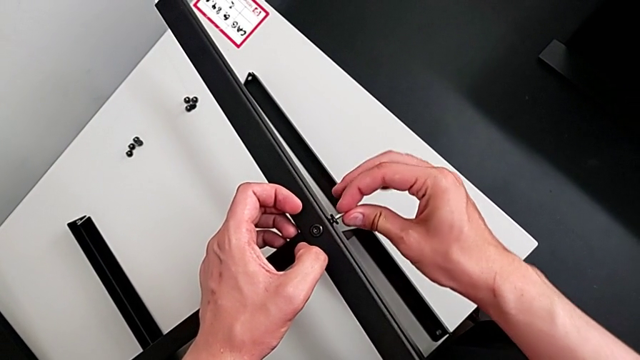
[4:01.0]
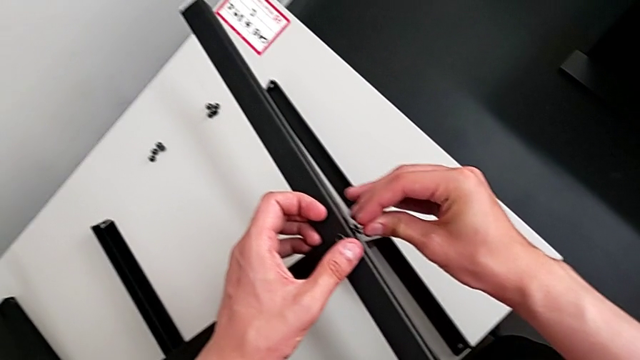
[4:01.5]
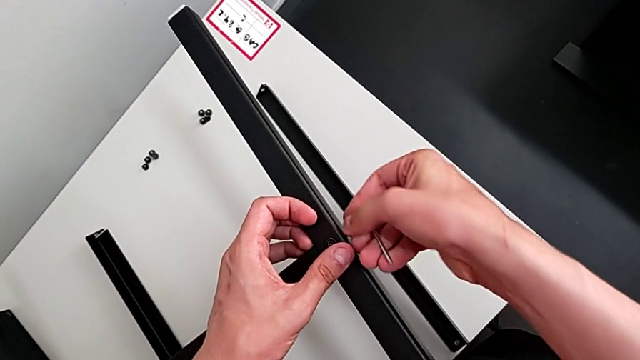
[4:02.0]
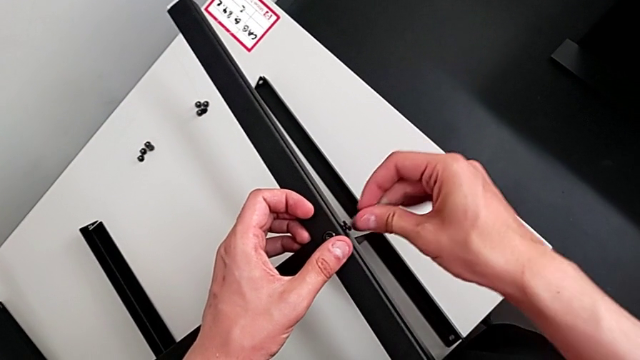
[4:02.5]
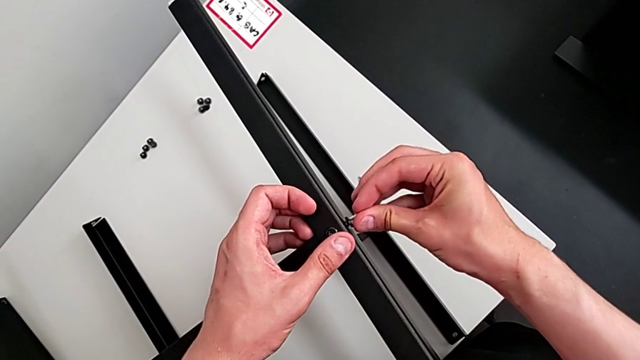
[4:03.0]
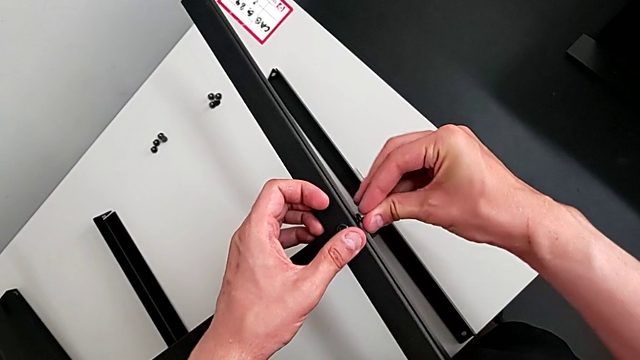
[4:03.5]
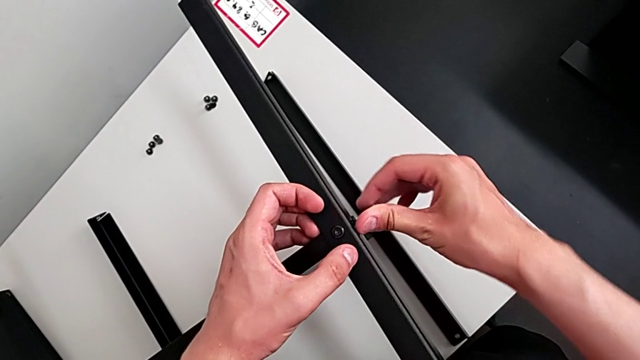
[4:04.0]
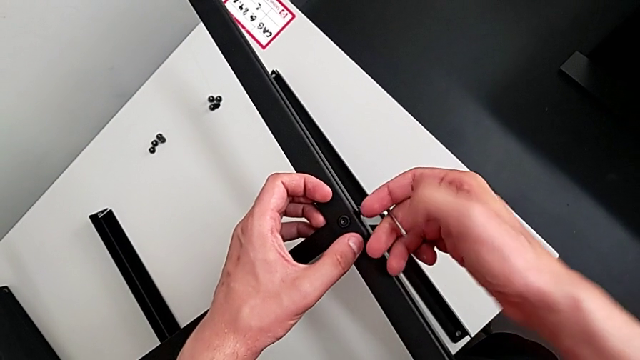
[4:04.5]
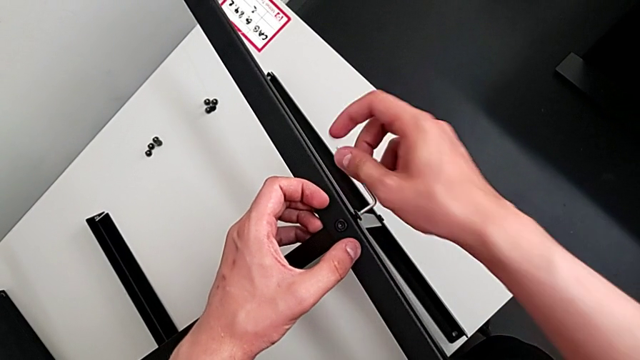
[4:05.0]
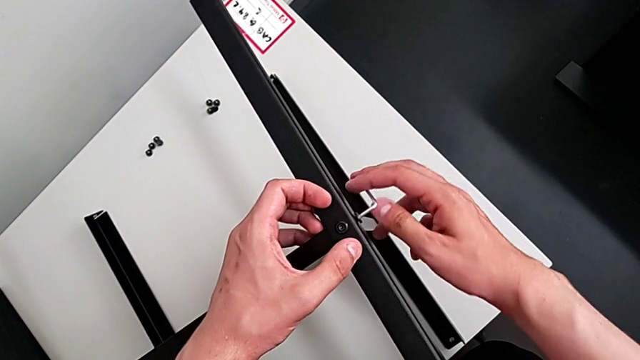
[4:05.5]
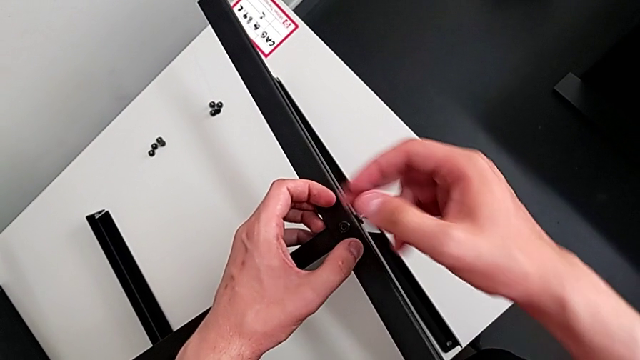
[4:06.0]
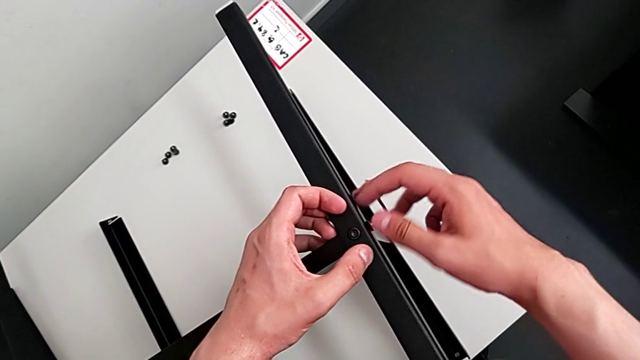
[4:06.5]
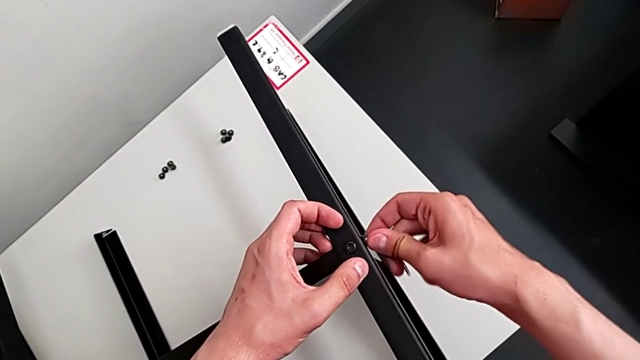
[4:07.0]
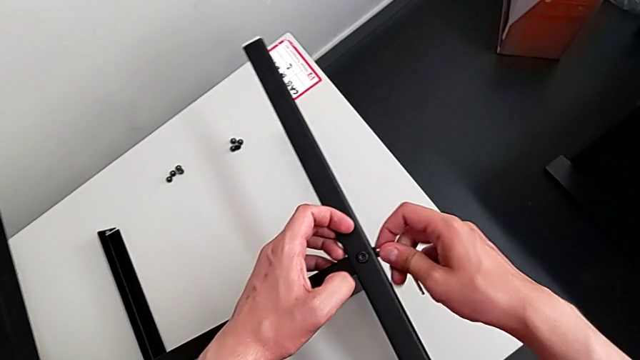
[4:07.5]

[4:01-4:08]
The camera wearer is assembling the table with the furniture. They screw the hex socket head and withdraw the Allen wrench.

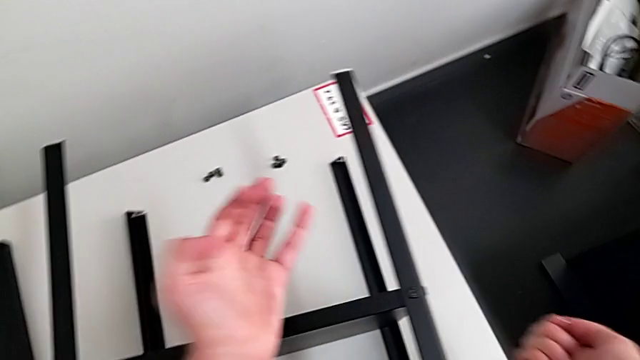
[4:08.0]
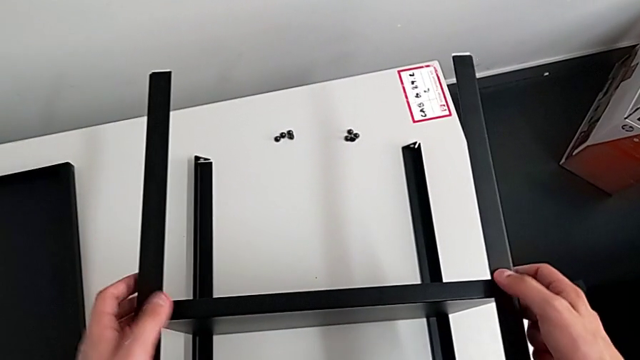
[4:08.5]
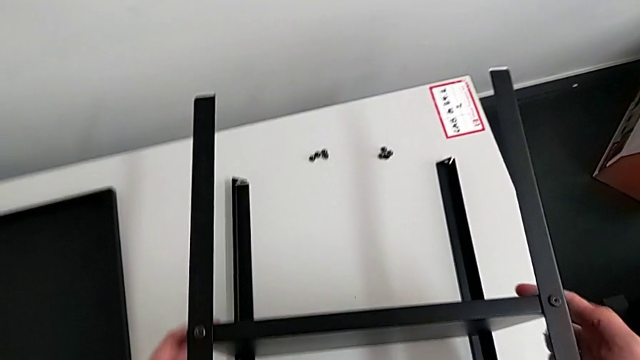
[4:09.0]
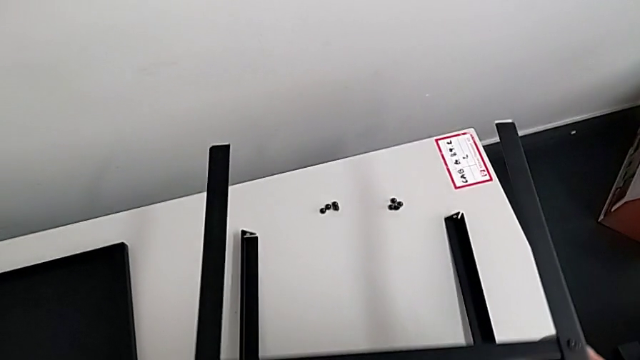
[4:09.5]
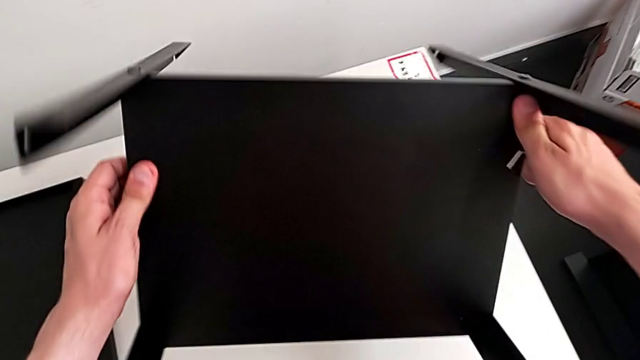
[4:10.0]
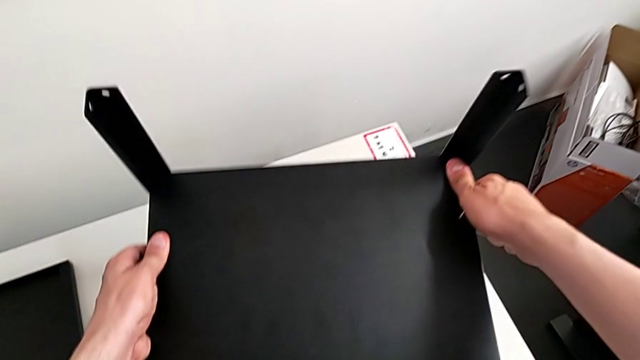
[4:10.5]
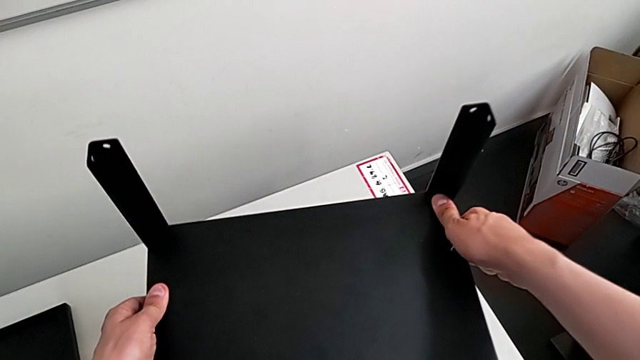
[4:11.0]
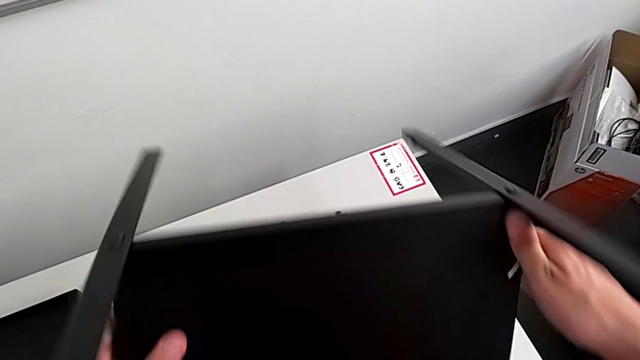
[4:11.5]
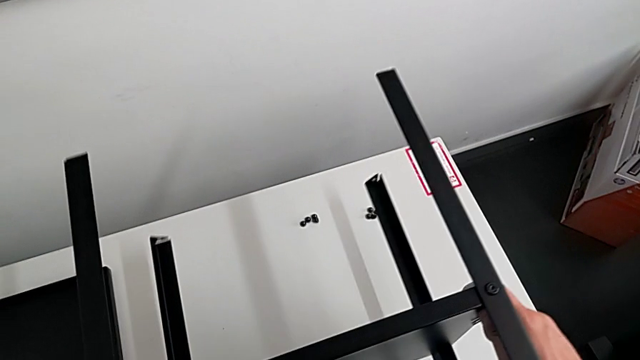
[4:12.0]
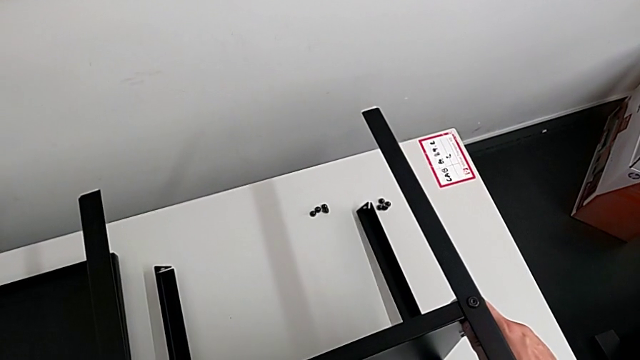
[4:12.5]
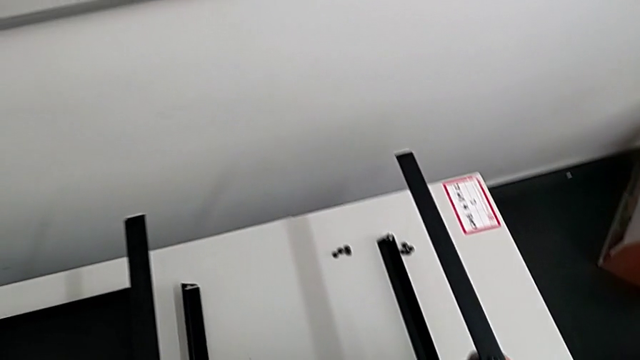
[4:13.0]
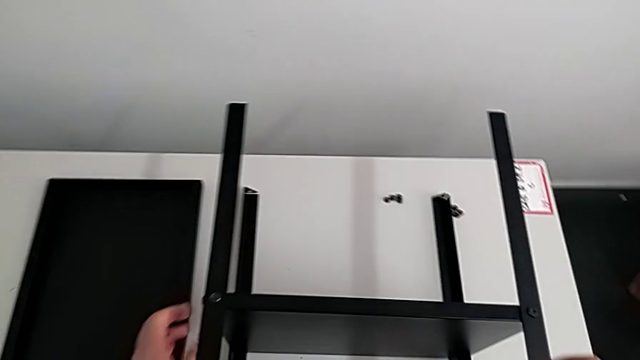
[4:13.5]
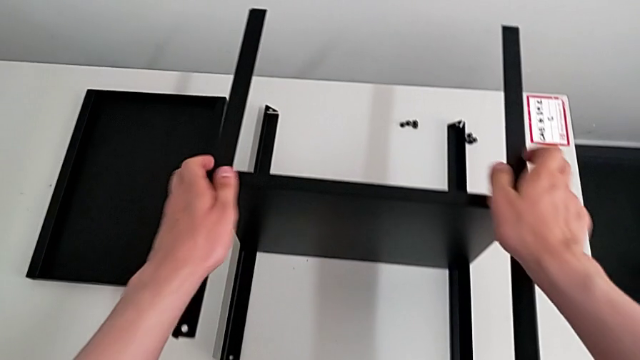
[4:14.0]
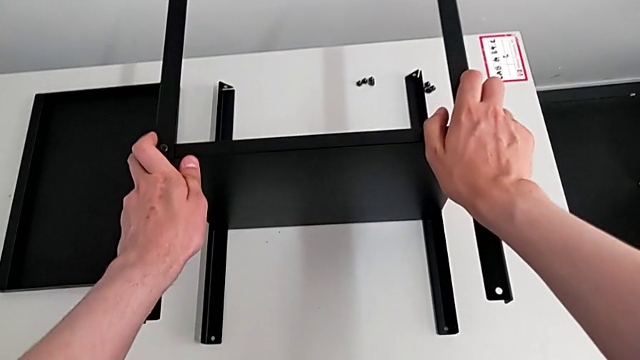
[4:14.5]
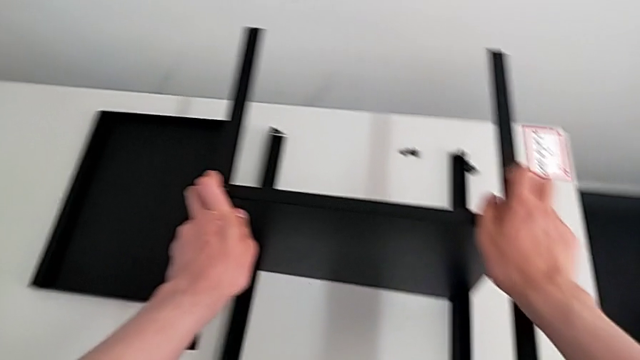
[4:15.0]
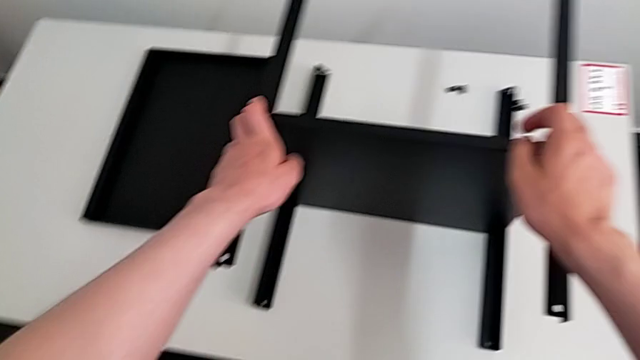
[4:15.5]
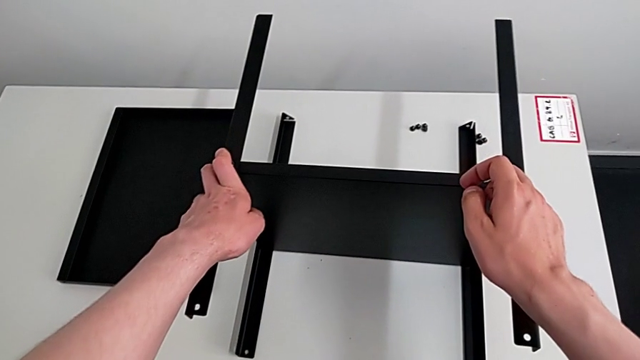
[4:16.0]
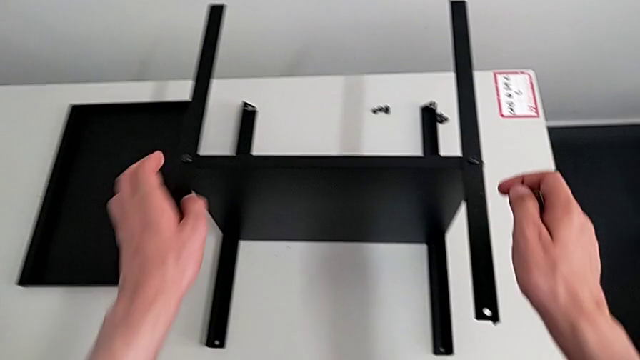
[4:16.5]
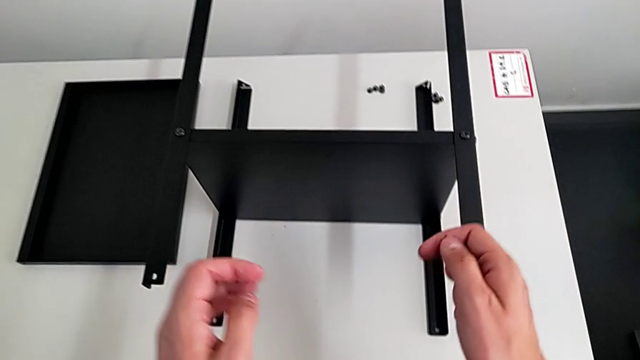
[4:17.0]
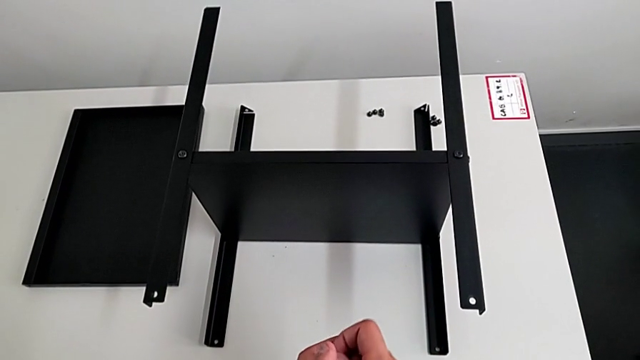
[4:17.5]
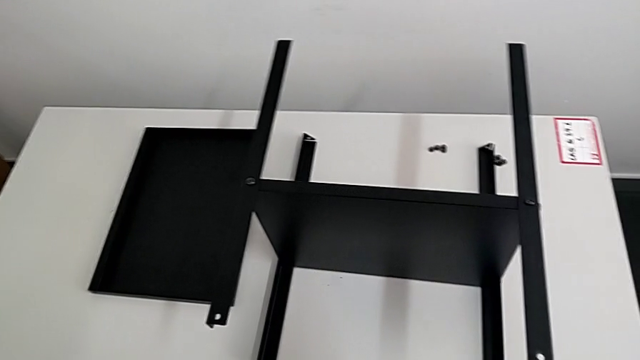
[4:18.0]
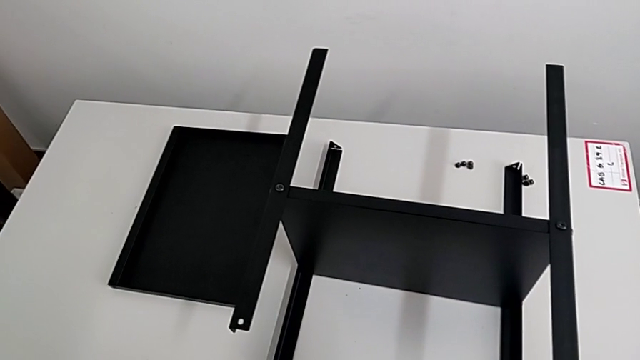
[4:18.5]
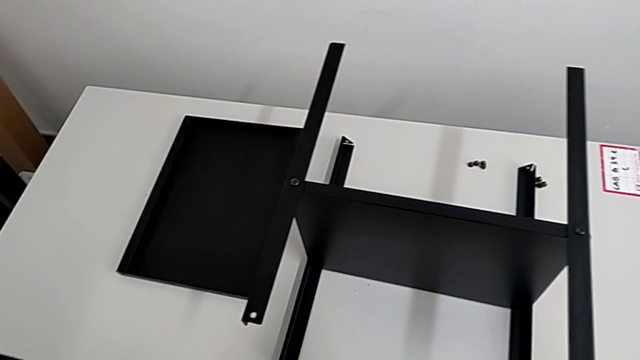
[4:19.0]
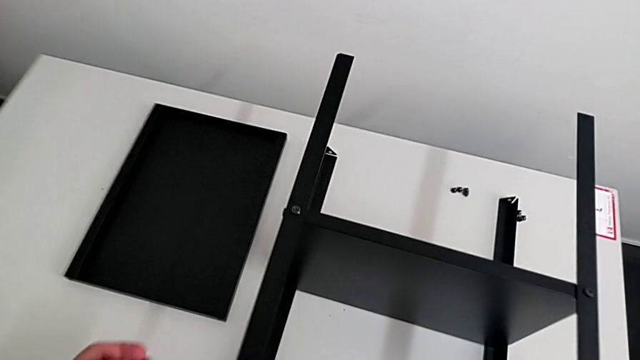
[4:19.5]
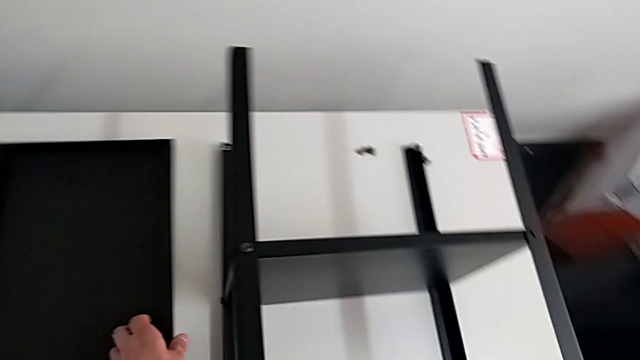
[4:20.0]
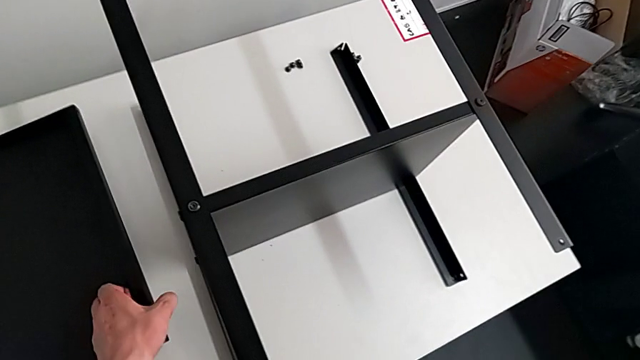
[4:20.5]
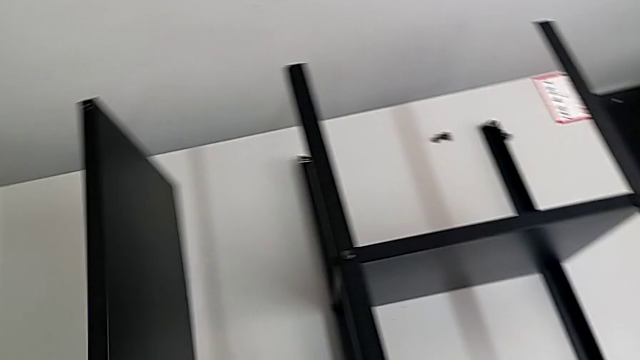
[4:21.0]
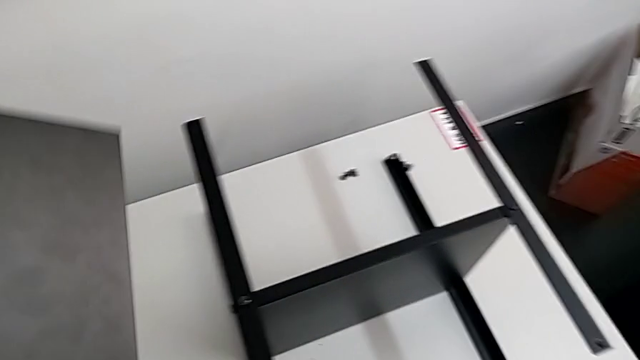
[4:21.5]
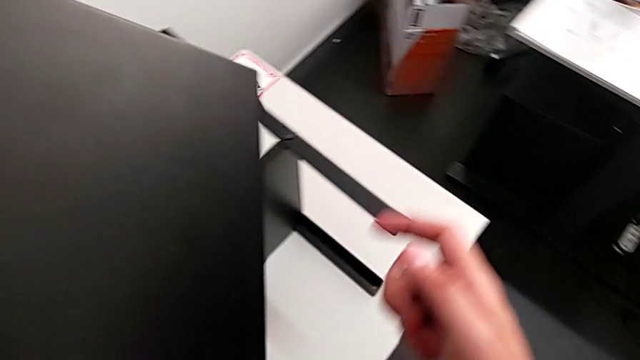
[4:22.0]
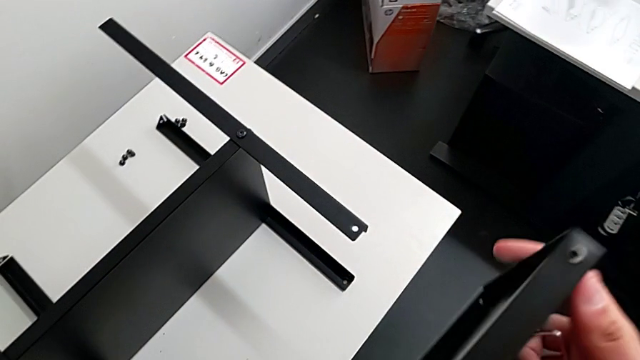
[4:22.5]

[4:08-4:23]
The camera wearer is assembling the top table with the furniture. They wrongly rotate the nightstand, place it and grab the tray.
